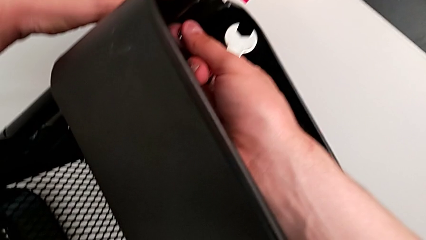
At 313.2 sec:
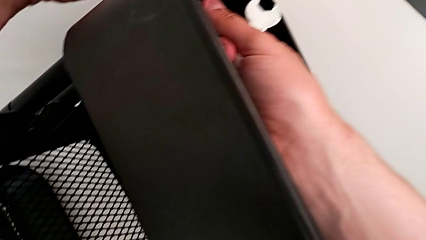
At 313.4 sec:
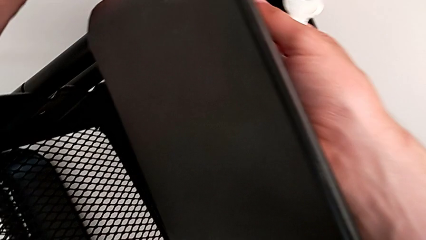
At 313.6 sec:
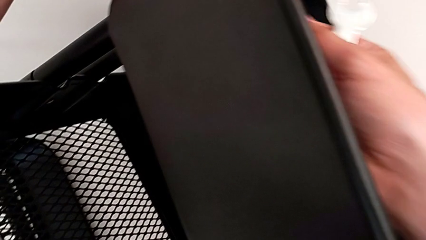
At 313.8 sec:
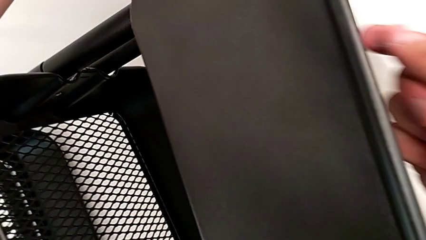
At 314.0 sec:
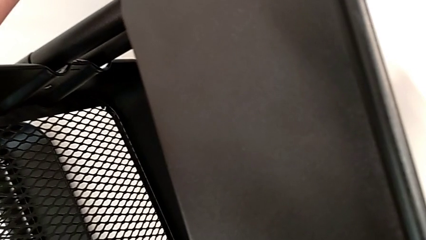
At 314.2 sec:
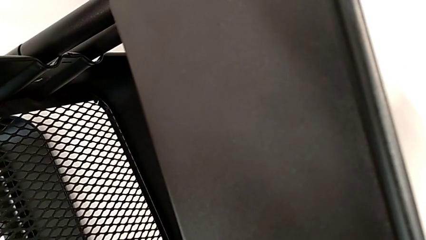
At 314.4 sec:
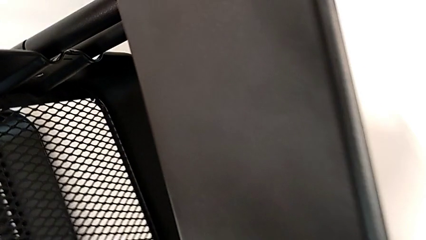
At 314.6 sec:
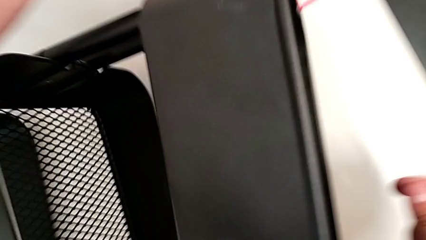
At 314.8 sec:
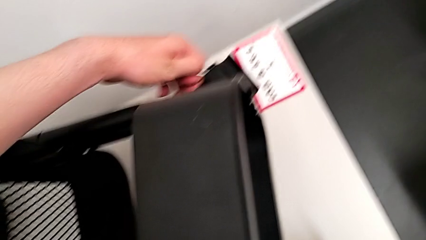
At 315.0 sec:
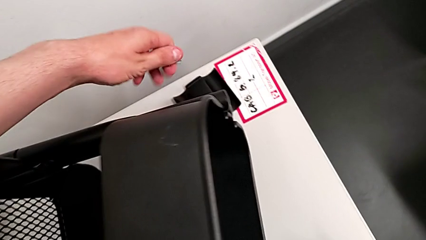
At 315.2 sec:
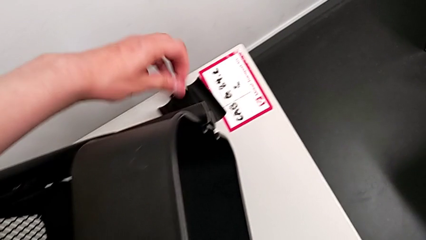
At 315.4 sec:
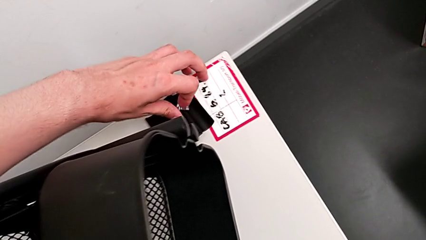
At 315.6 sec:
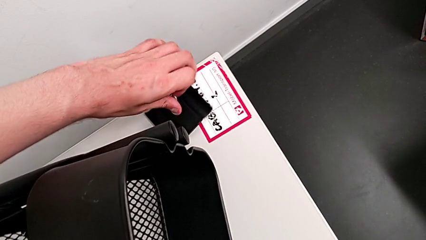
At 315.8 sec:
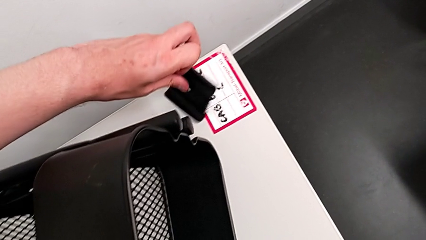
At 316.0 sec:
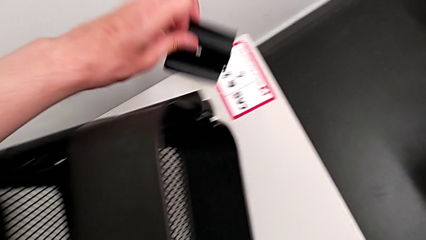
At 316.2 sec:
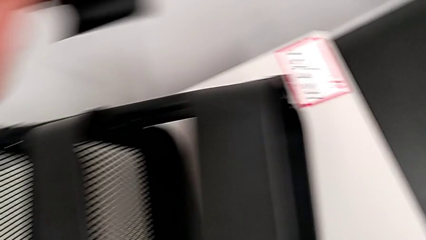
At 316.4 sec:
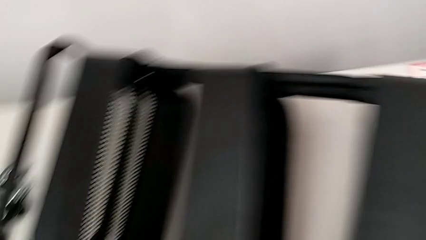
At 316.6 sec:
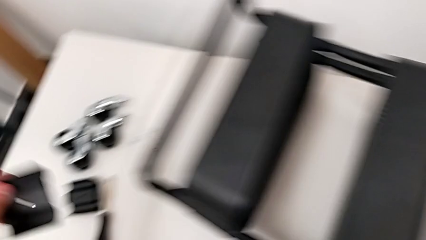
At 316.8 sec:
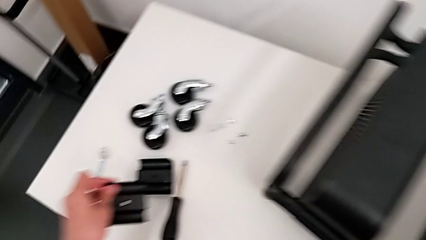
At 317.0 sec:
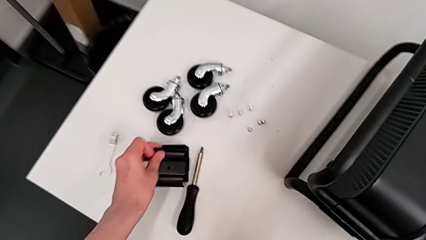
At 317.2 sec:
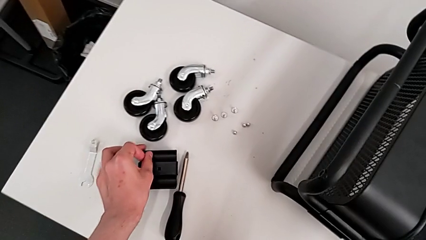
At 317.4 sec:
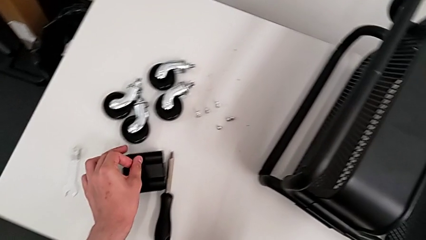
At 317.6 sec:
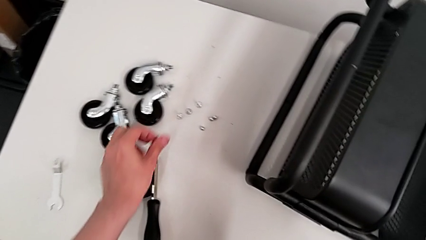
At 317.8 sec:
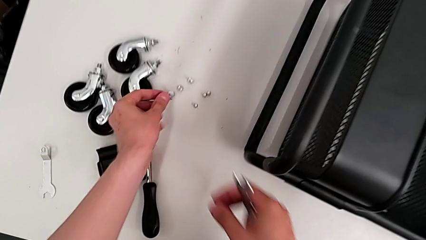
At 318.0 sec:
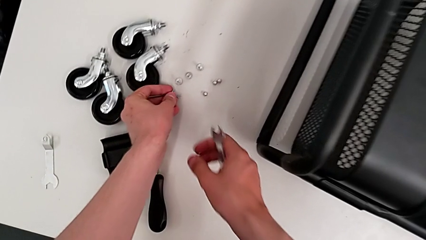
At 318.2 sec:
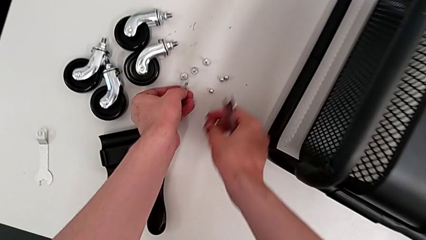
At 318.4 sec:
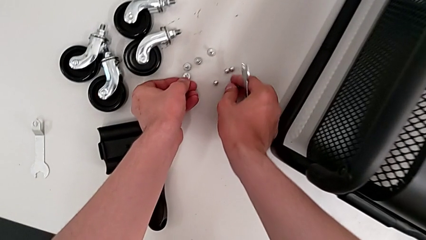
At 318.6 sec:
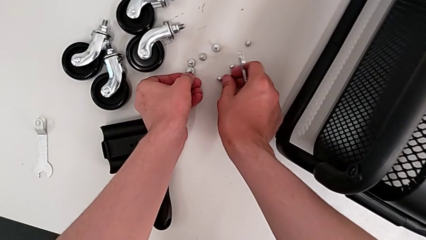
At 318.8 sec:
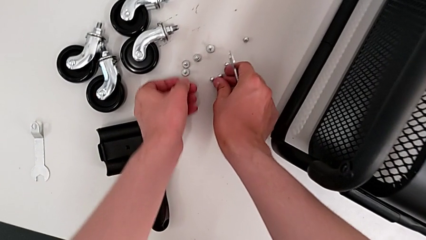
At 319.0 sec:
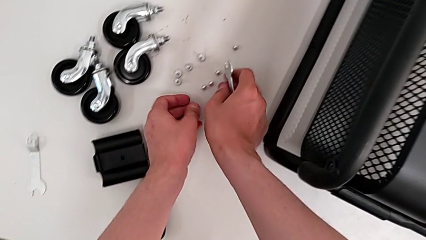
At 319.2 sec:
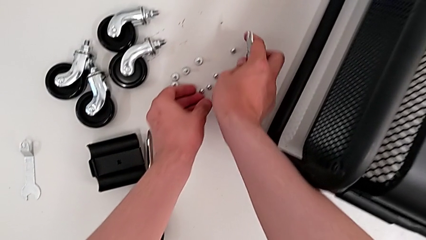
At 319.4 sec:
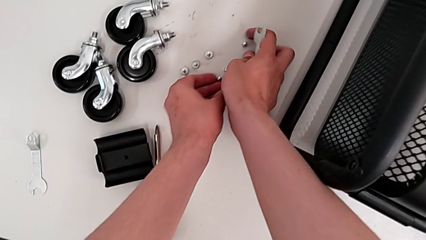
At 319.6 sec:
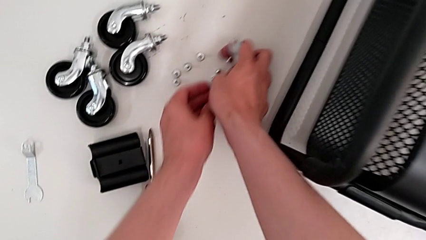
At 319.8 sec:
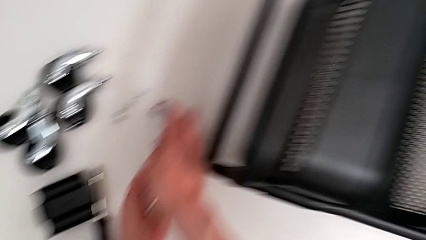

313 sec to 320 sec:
The camera wearer is unscrewing the brackets of the top tray. They disassemble the fourth hexagon cap nut, grab the fourth bracket, approach the utility cart, drop the fourth bracket and drop the fourth screw.

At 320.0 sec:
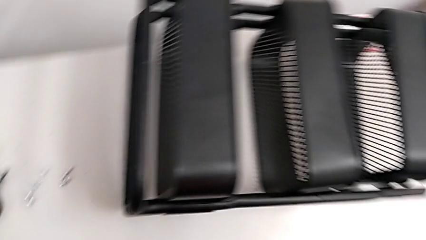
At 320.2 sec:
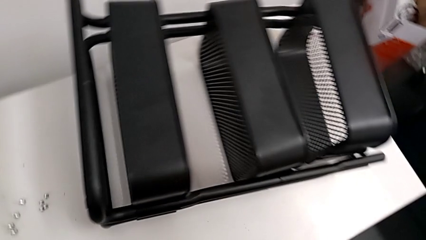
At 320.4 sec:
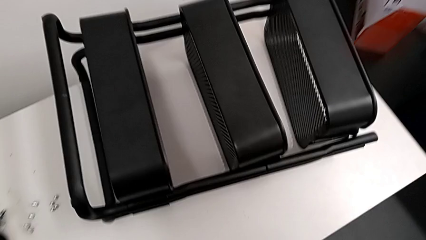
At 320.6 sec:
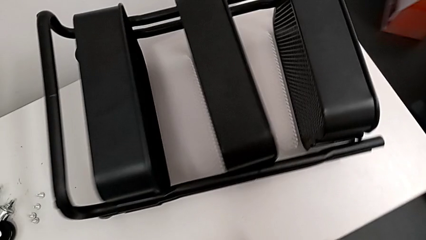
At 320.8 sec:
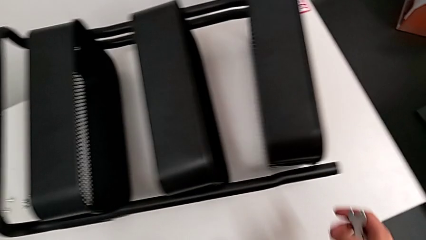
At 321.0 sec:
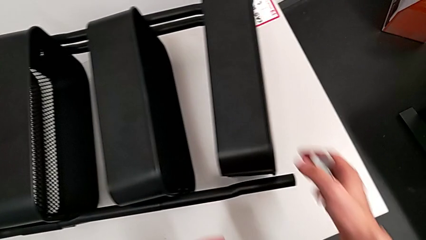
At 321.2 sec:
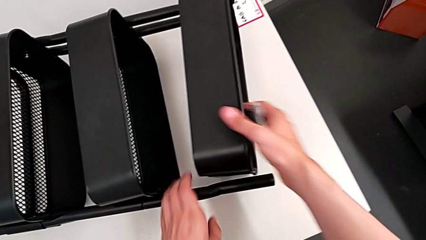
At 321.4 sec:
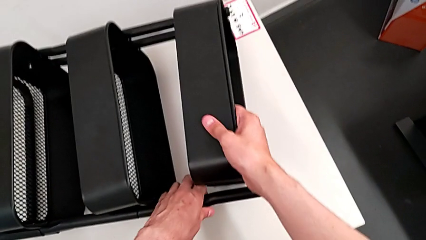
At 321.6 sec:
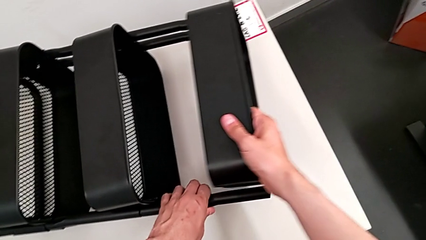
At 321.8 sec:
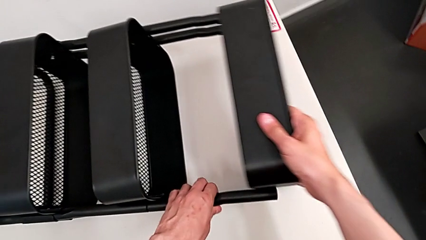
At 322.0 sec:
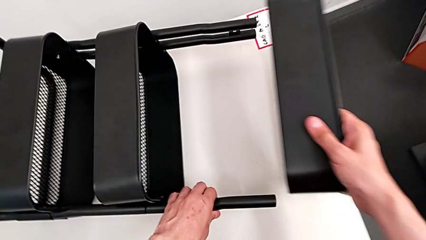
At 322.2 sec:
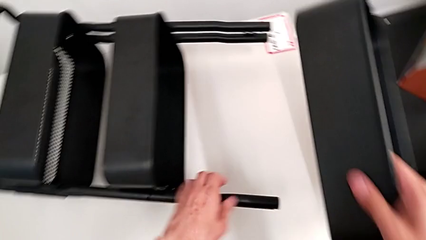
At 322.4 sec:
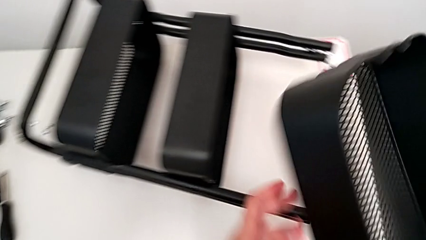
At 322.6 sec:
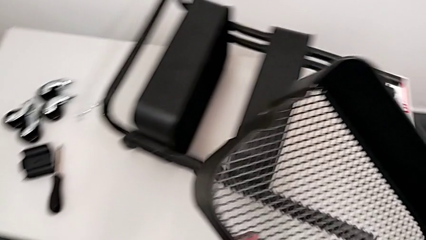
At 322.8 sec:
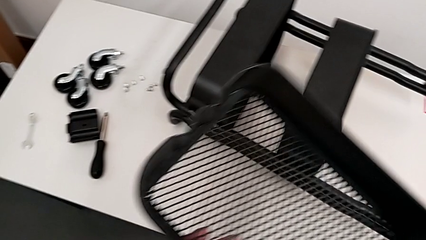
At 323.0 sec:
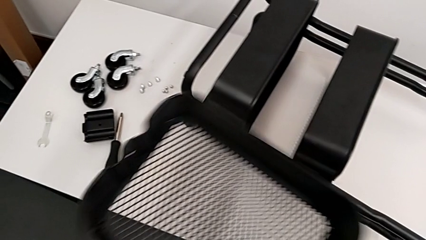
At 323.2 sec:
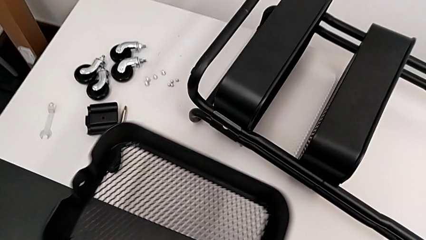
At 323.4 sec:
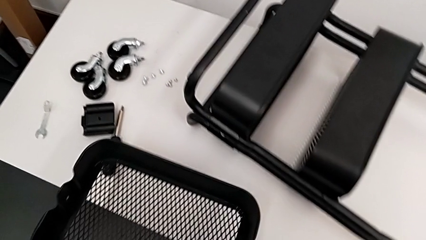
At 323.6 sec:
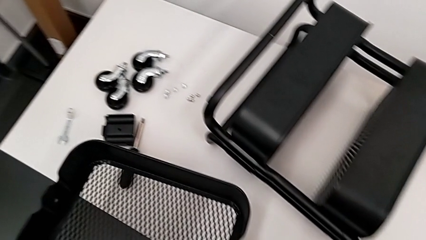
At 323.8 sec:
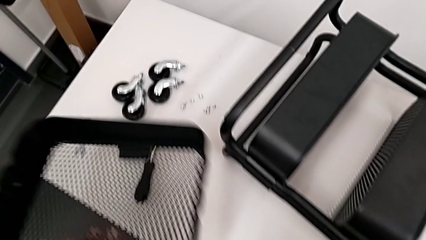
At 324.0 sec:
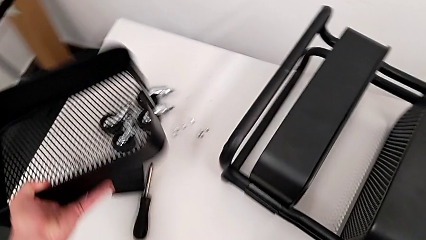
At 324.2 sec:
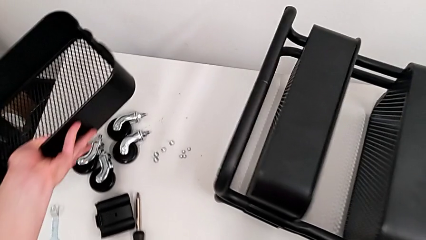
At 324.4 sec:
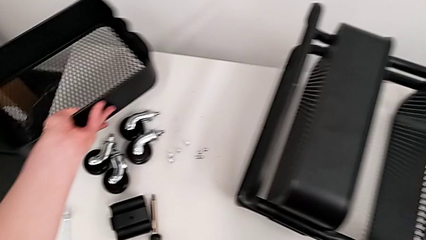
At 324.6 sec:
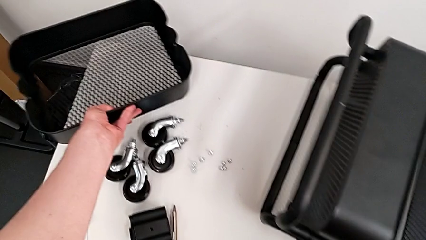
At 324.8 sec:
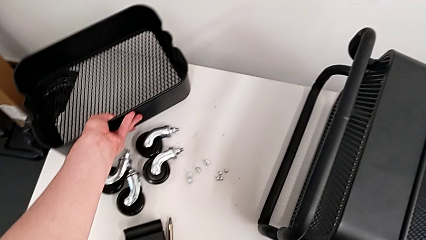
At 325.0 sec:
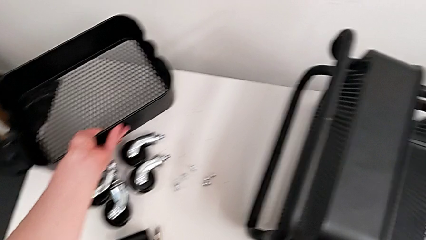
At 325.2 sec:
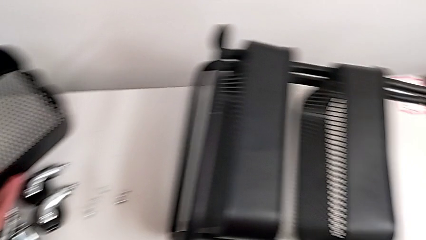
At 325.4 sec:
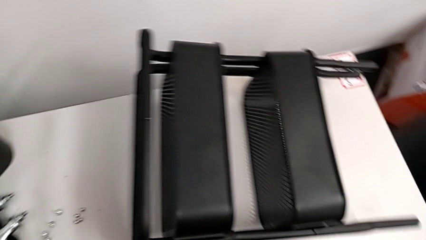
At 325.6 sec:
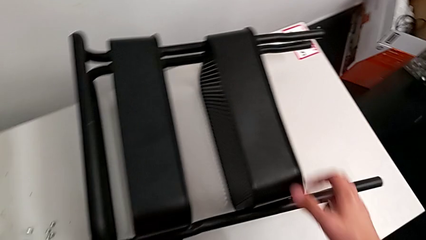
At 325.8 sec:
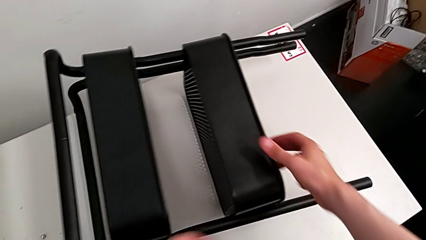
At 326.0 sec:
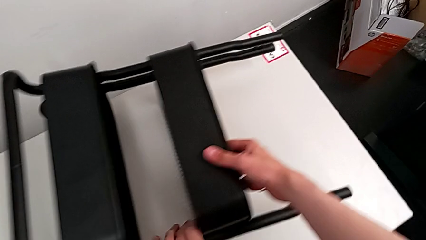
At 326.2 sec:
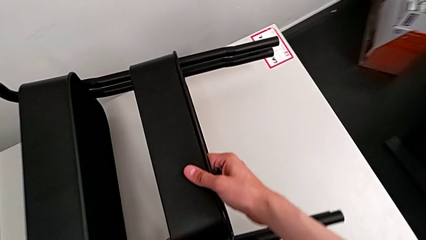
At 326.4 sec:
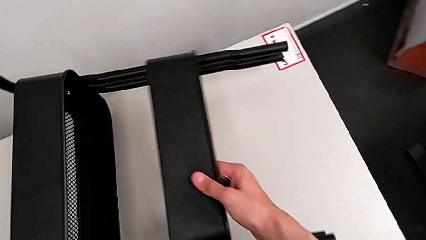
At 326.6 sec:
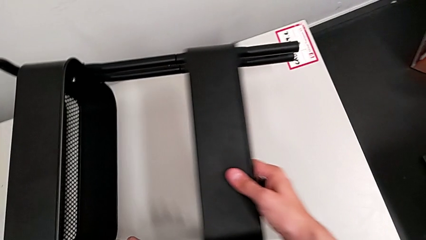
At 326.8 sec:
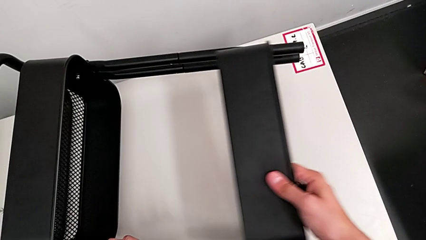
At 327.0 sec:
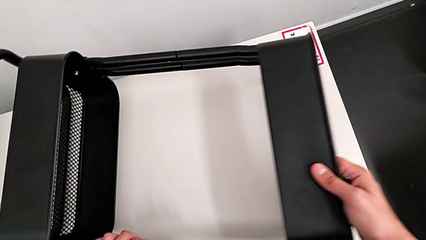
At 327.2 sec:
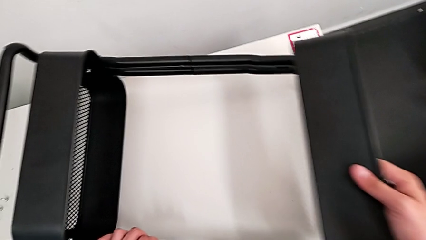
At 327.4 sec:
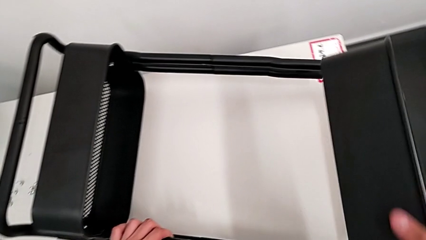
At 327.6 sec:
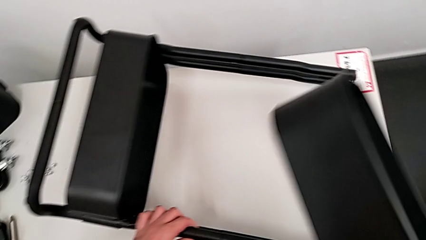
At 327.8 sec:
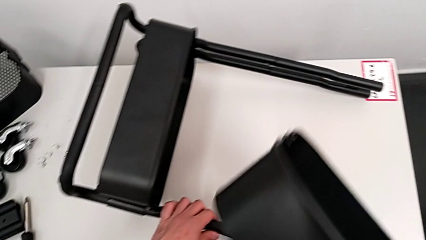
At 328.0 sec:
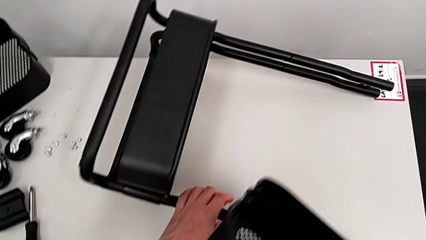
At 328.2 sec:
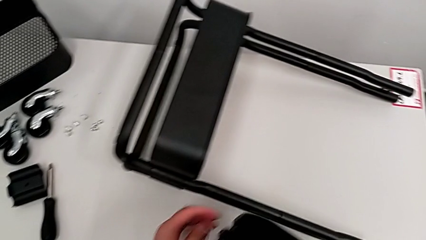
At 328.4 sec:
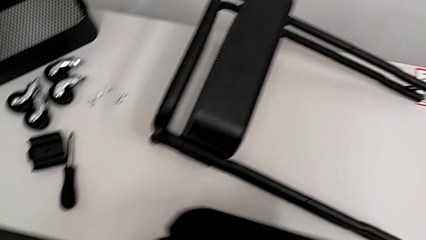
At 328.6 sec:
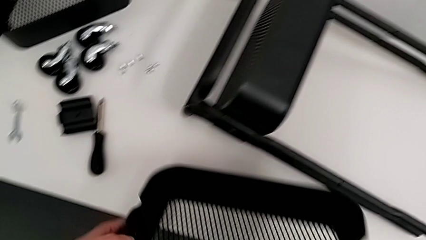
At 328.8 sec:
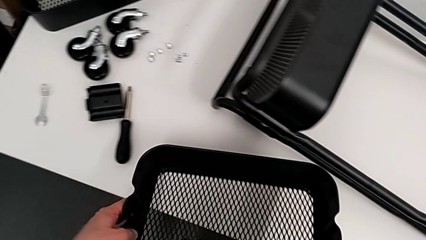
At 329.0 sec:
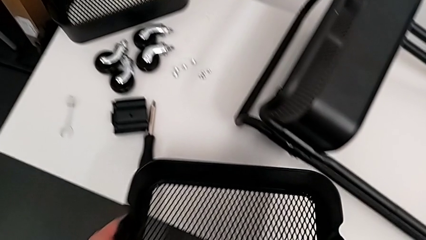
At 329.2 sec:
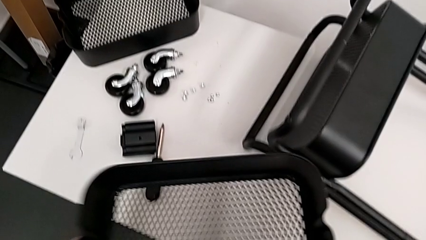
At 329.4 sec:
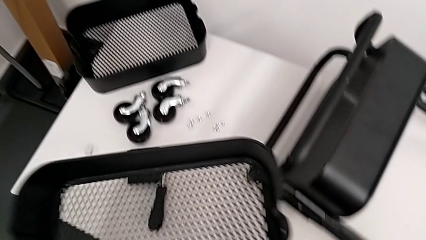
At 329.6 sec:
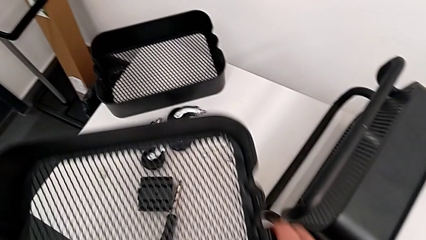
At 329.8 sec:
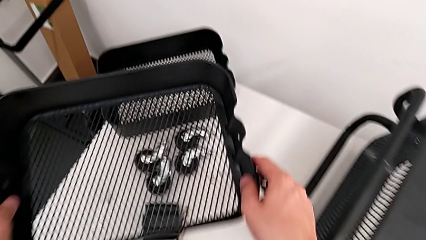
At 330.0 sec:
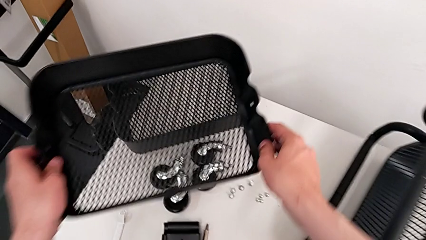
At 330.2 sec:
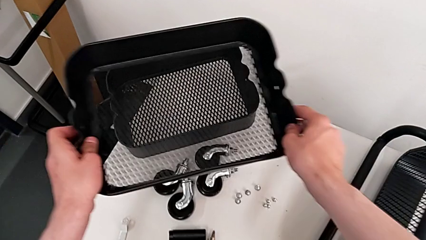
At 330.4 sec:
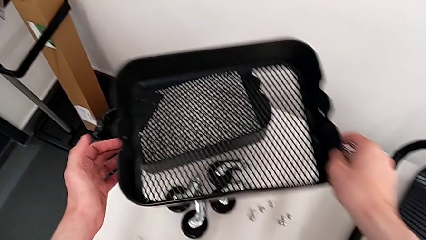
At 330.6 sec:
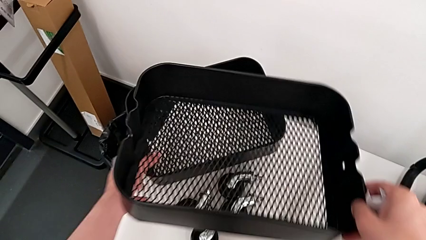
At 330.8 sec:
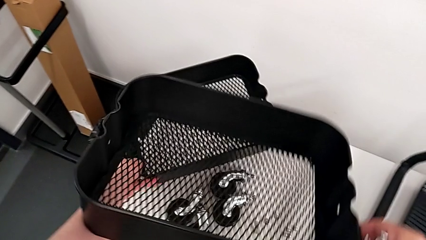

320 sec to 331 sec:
The camera wearer is removing the top and middle trays. They approach the utility cart, grab the first grid tray, disassemble it, place it, grab the second grid tray, disassemble it and approach the first grid tray.
